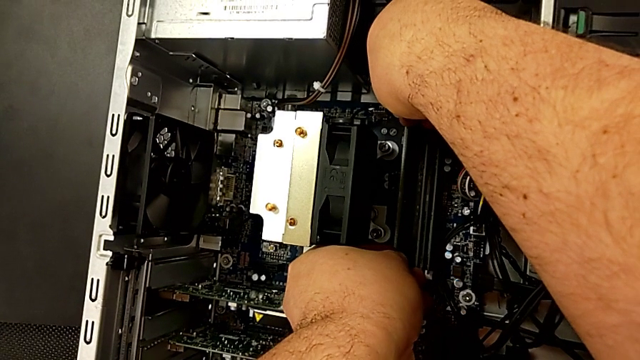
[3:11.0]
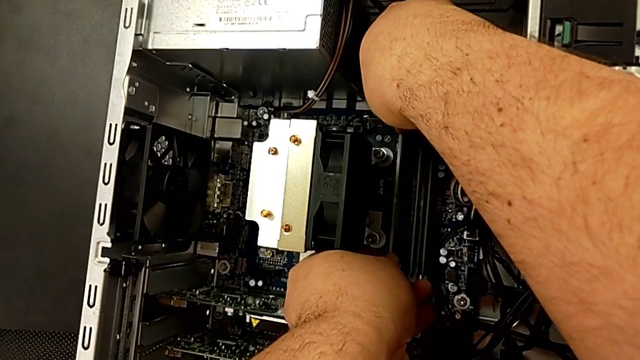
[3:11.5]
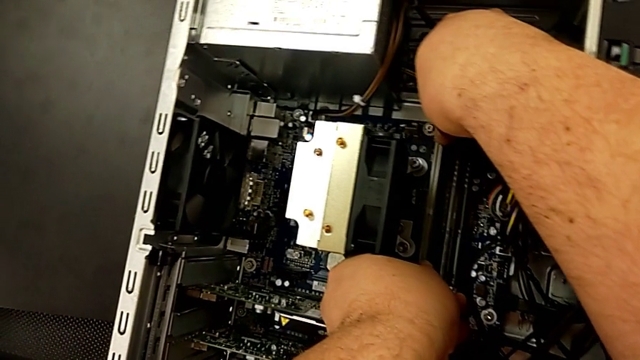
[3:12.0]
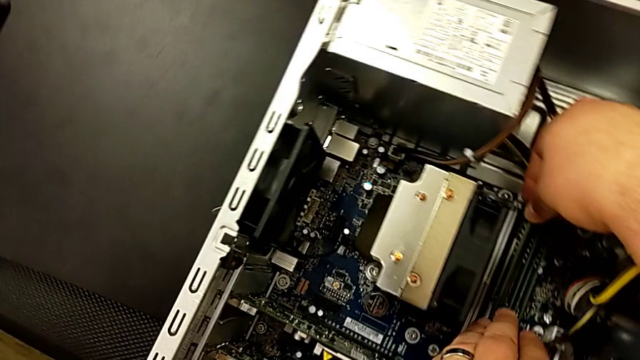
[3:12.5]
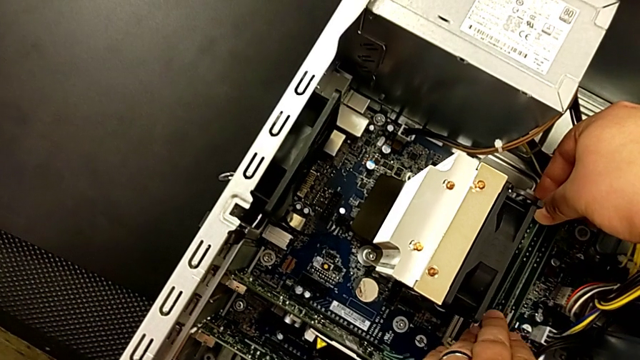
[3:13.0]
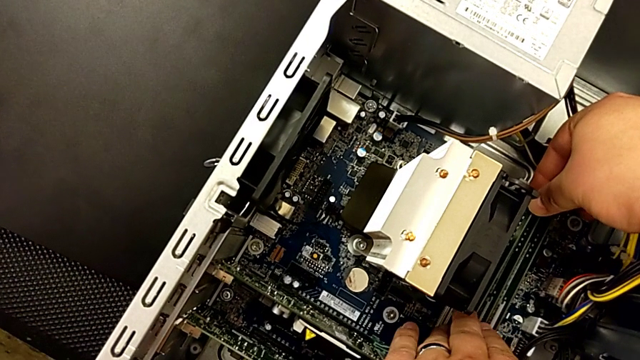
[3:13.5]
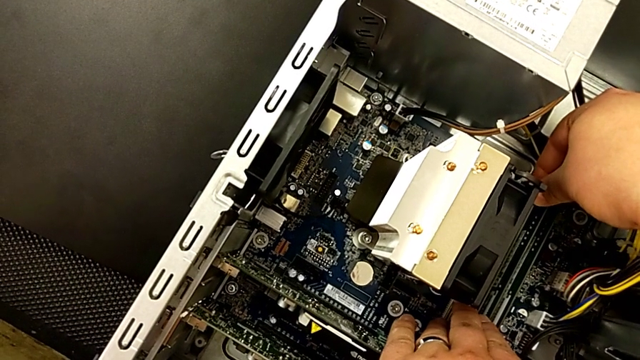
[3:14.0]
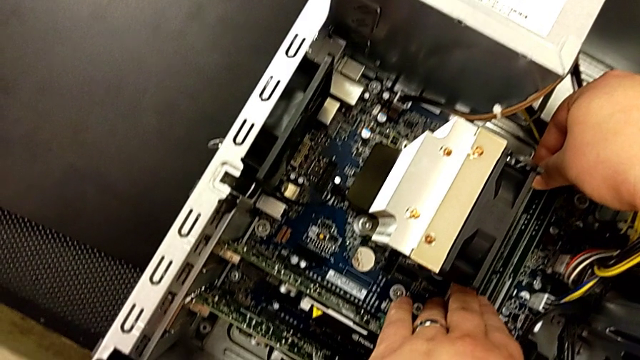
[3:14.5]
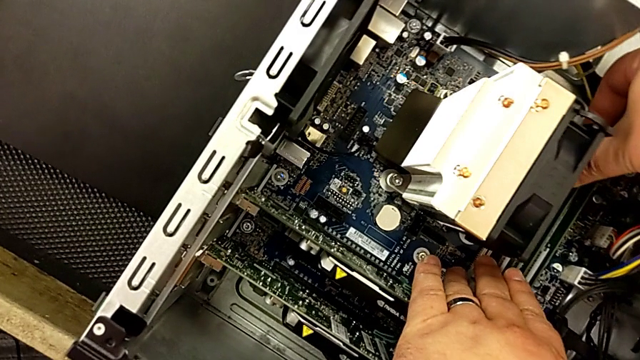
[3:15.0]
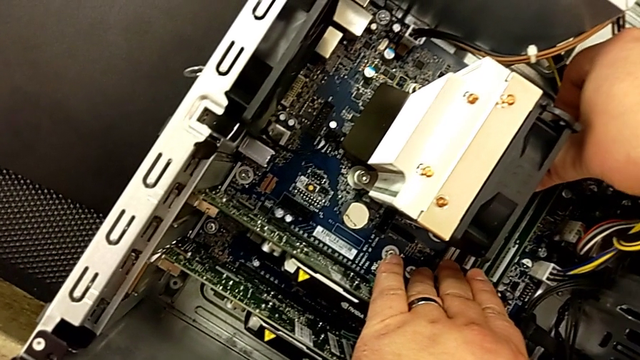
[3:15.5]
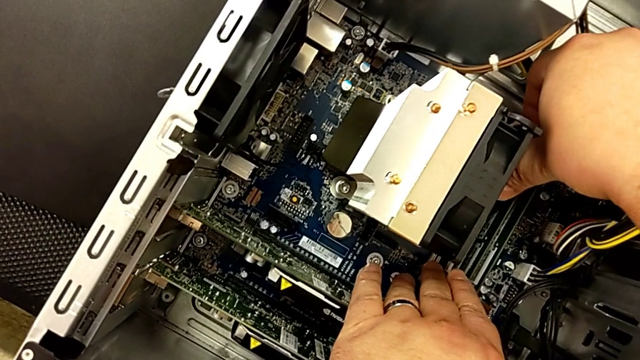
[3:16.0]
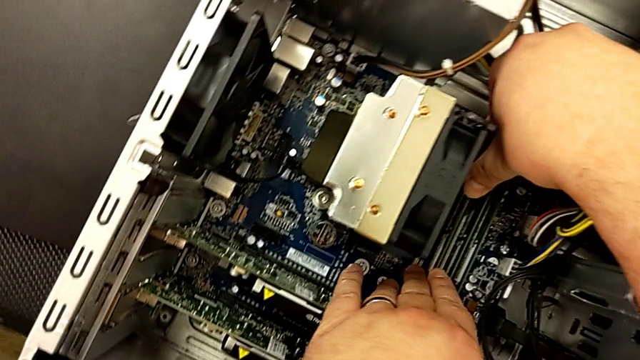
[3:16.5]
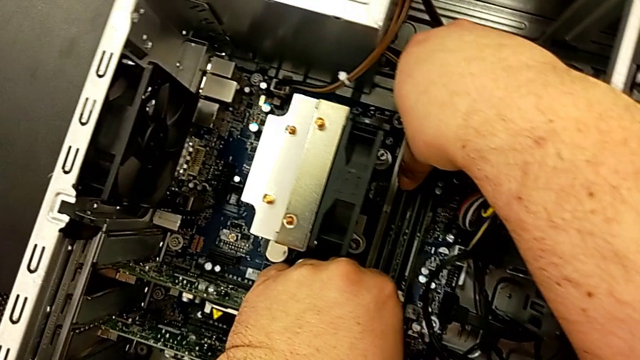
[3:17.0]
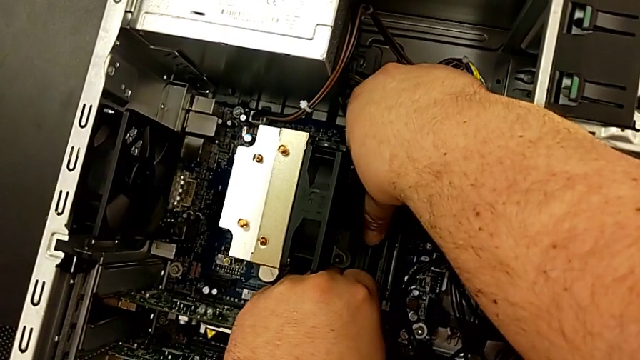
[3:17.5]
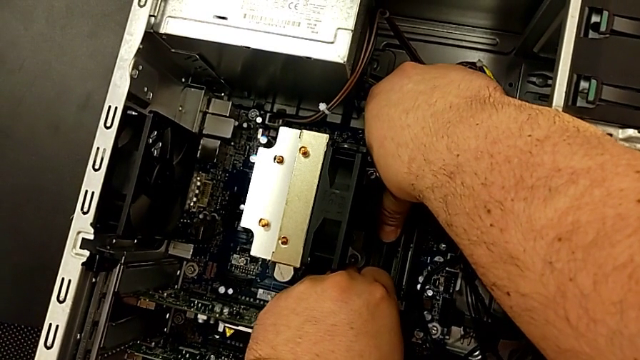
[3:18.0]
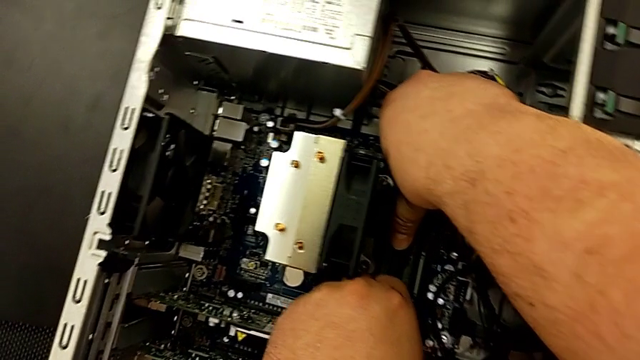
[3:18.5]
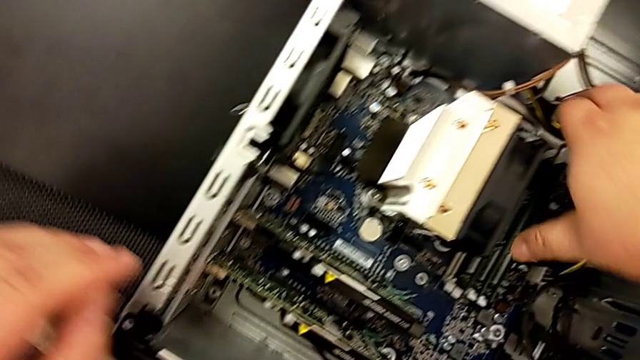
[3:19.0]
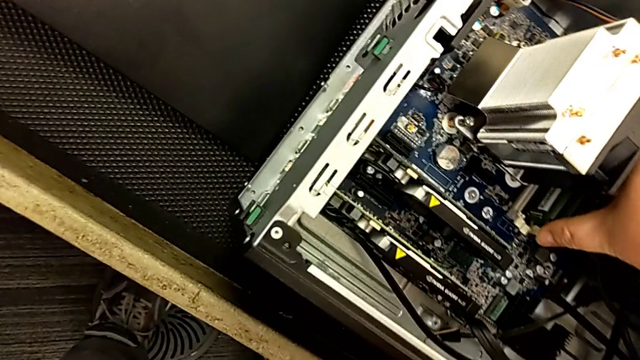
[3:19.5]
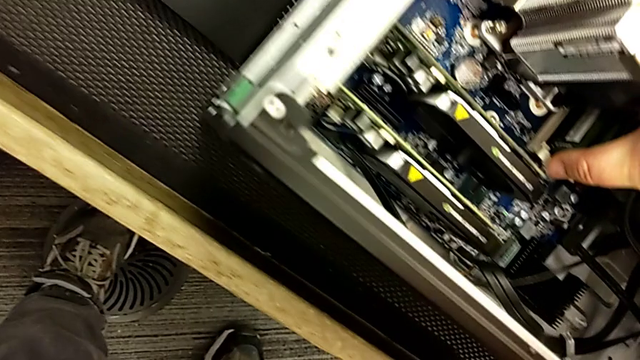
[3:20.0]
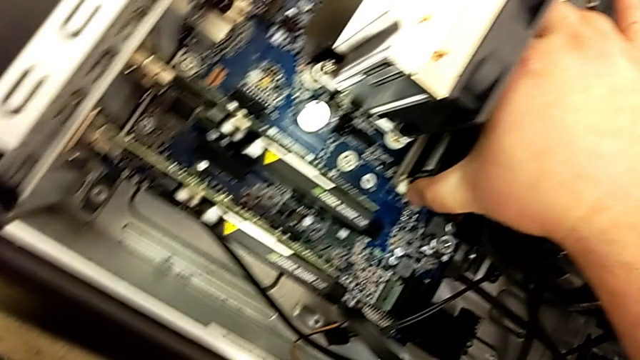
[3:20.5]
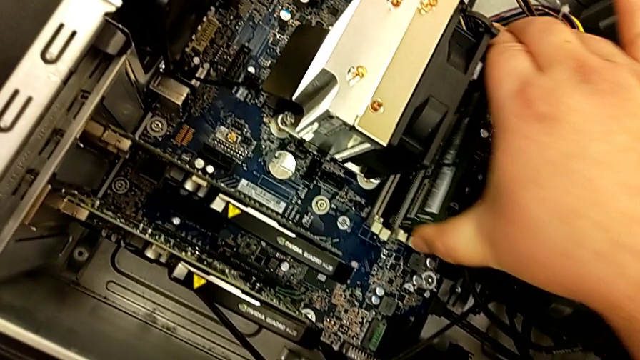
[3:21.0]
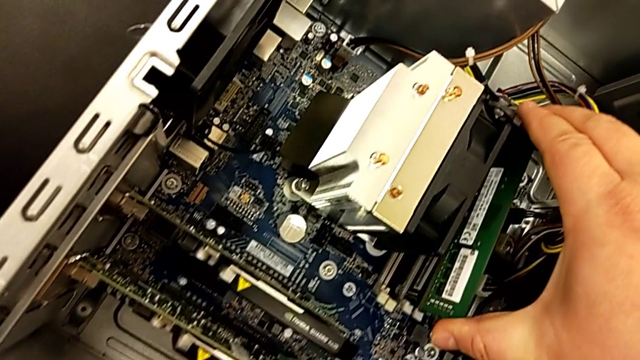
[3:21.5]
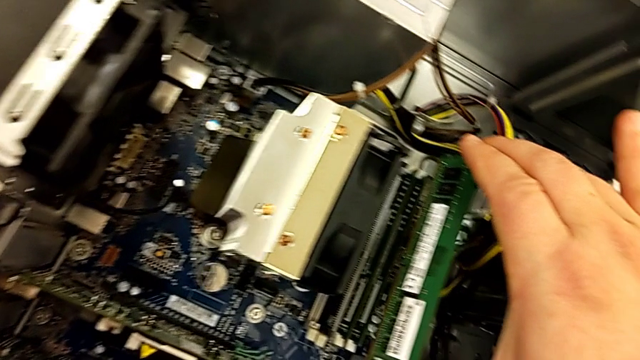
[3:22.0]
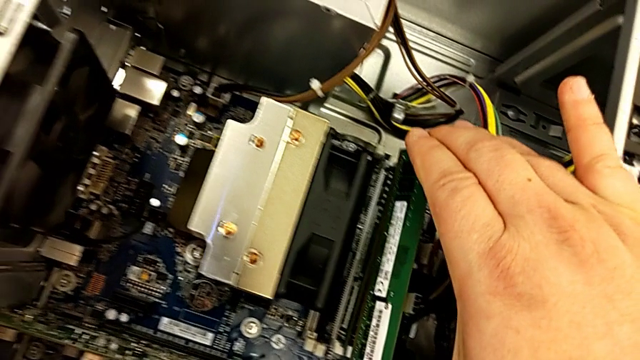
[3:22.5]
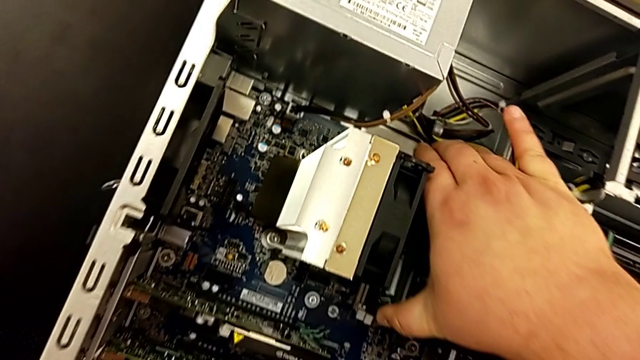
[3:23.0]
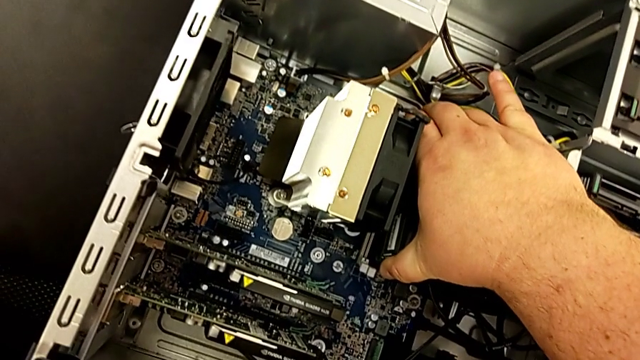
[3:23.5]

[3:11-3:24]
The camera wearer is assembling the RAM in the computer. They touch the computer tower, grab the computer tab and inspect it.

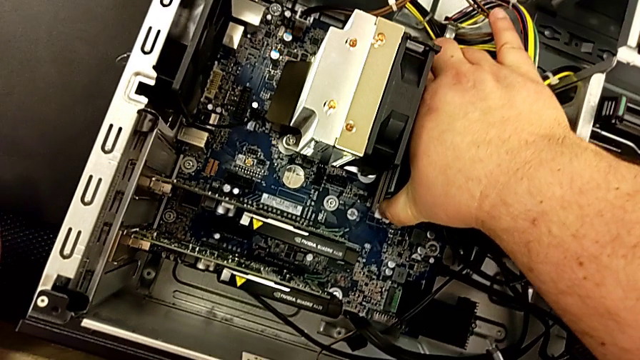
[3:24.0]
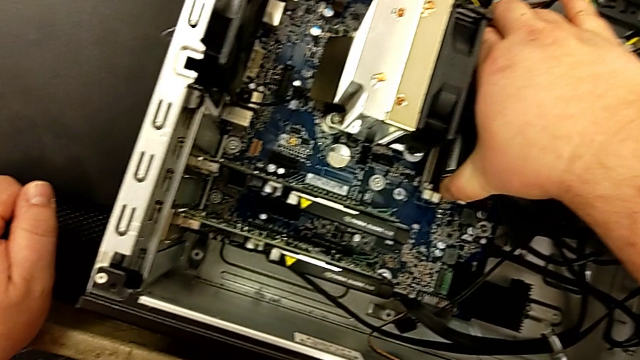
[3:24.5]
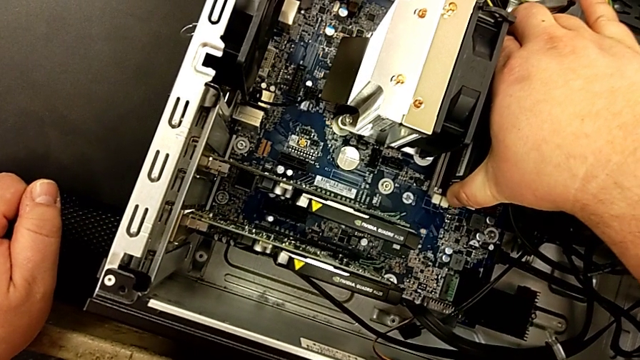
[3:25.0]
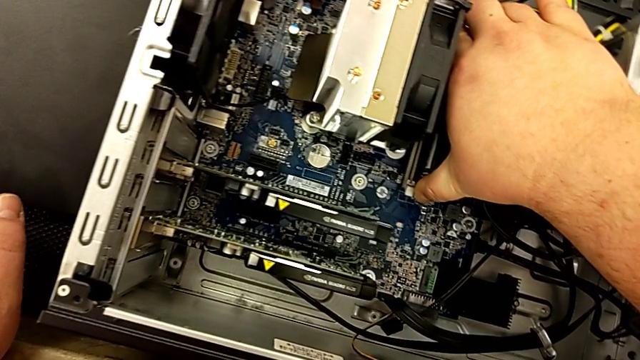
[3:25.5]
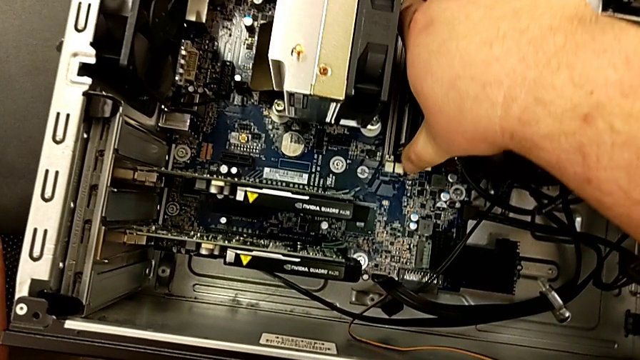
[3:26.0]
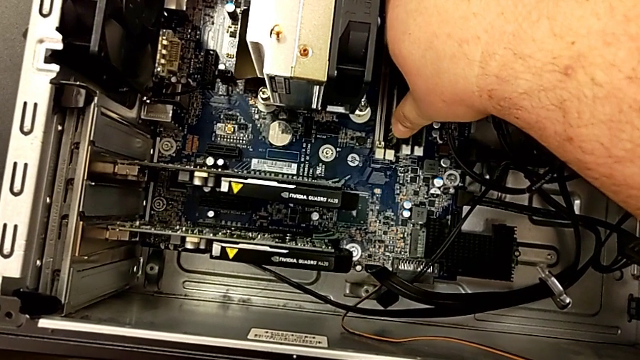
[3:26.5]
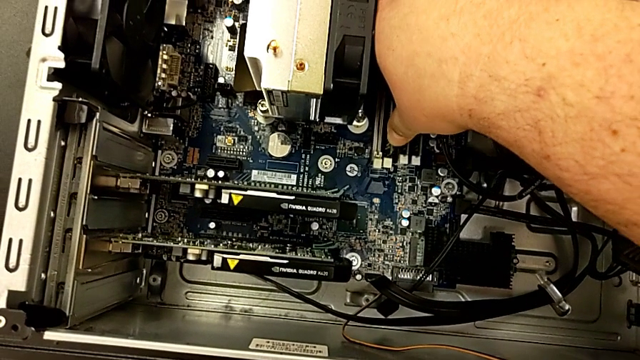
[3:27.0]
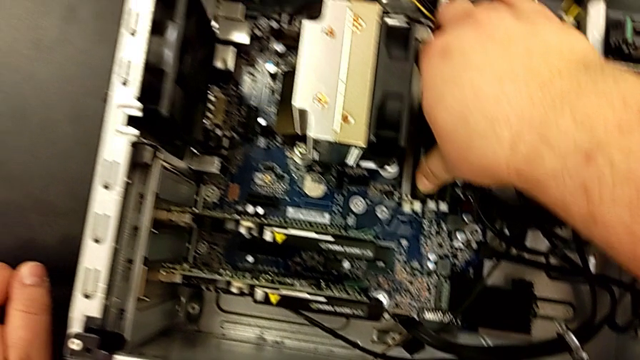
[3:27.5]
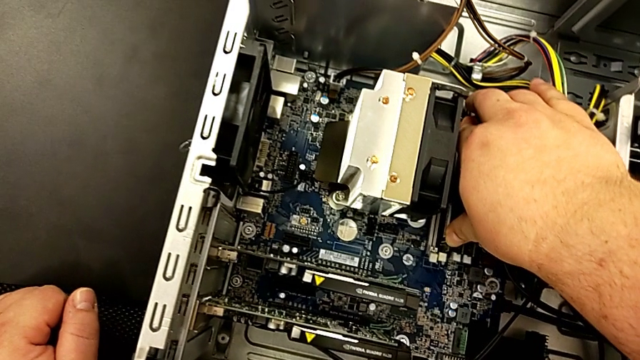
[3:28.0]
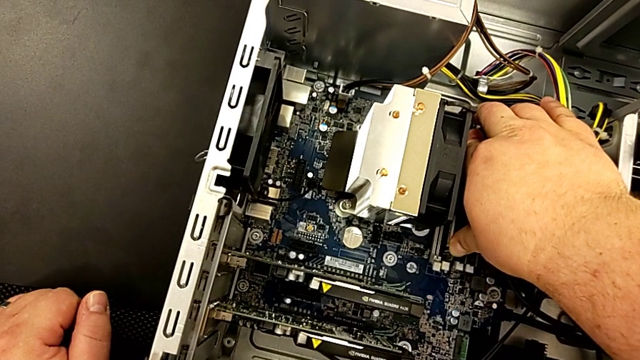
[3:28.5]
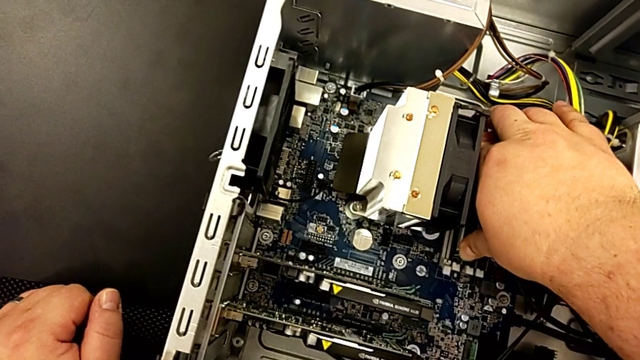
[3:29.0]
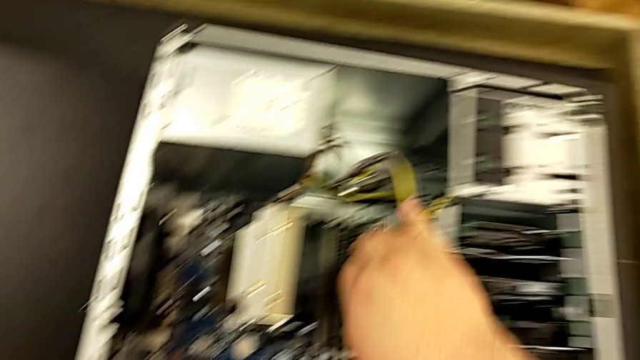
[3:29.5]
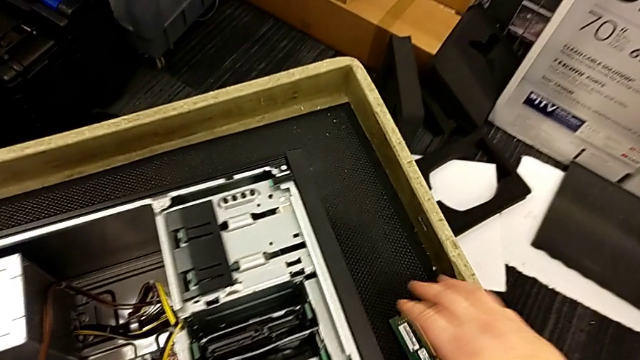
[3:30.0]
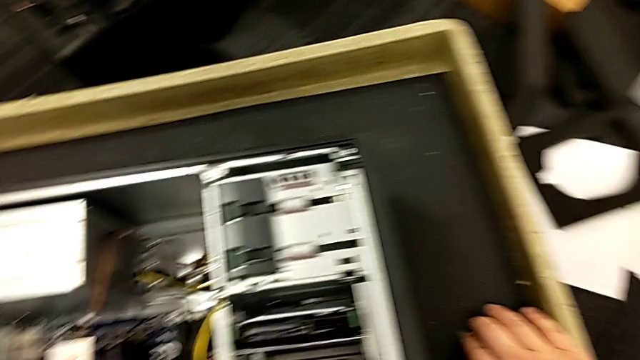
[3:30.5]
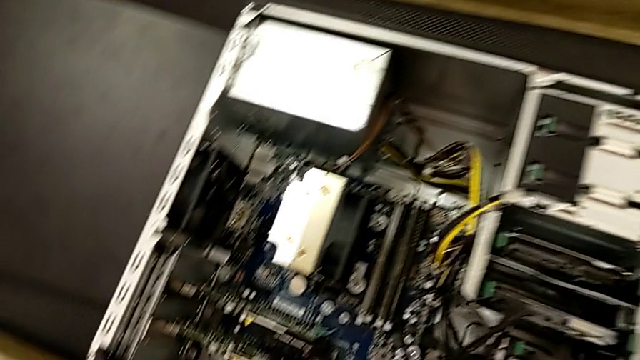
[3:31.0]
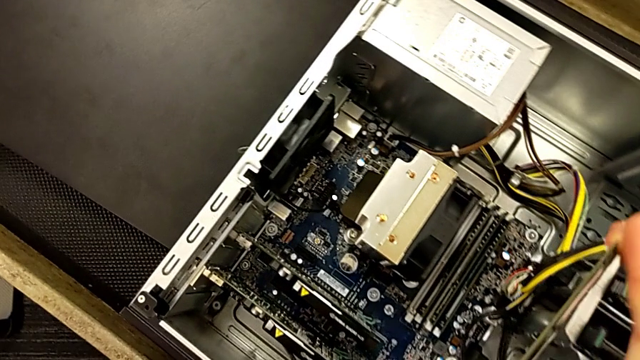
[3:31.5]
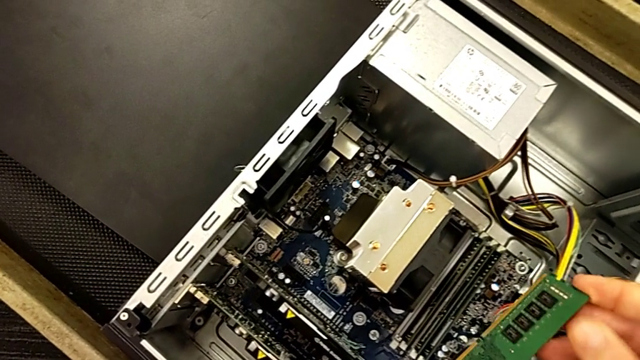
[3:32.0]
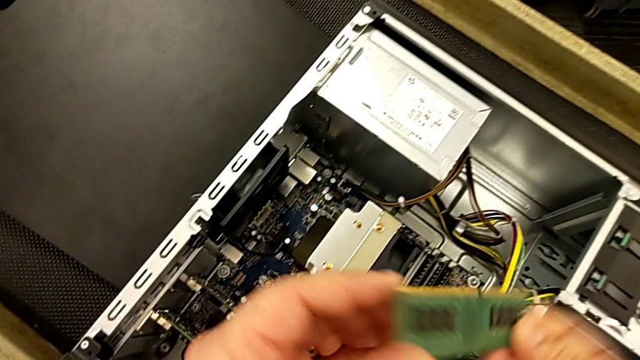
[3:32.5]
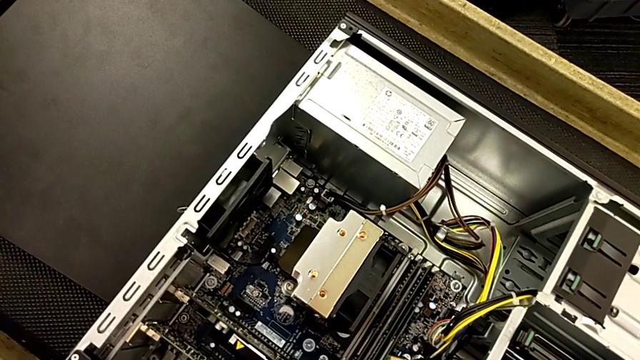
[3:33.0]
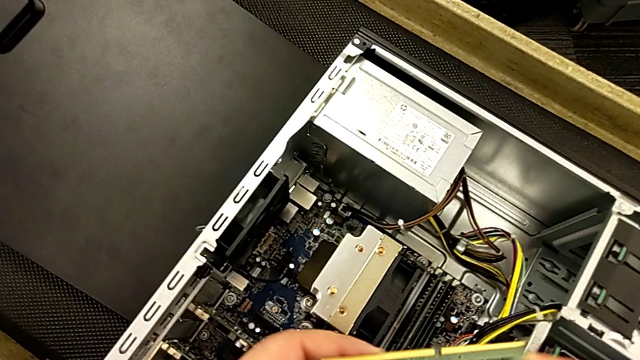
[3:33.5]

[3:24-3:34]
The camera wearer is assembling the RAM in the computer. They withdraw the RAM and touch the computer tab.
